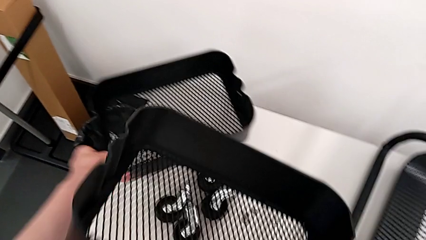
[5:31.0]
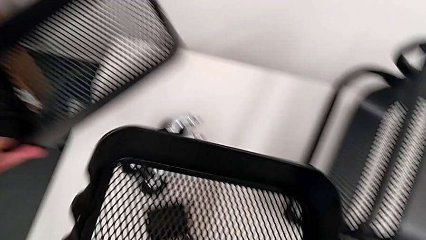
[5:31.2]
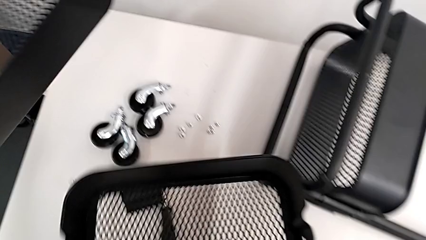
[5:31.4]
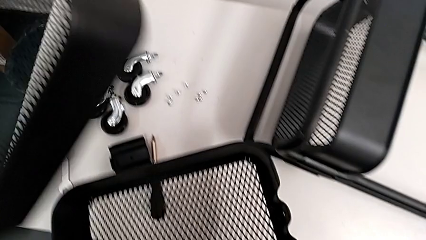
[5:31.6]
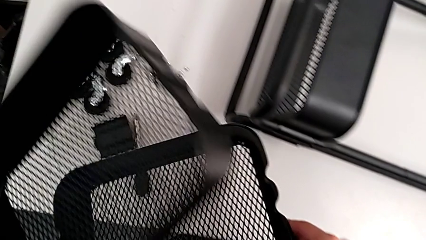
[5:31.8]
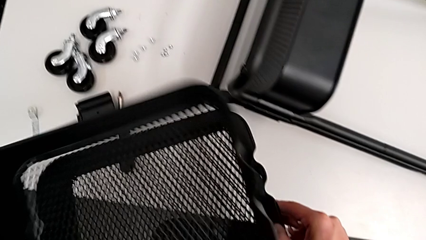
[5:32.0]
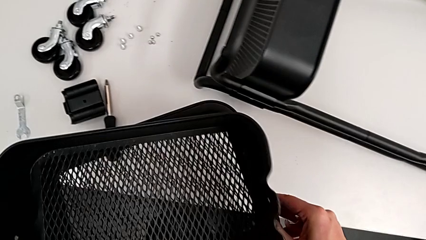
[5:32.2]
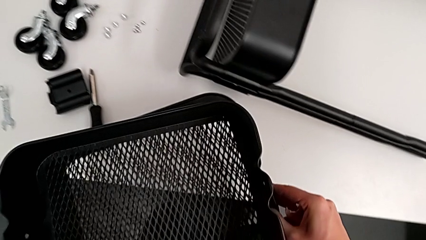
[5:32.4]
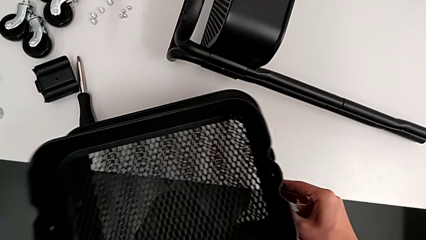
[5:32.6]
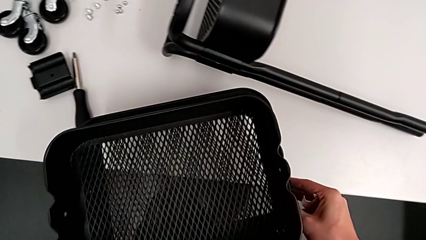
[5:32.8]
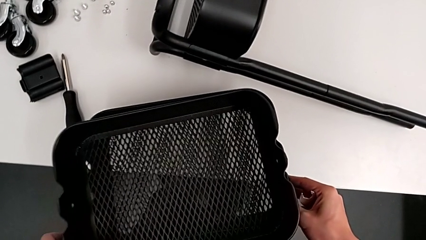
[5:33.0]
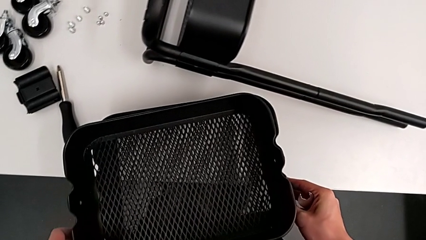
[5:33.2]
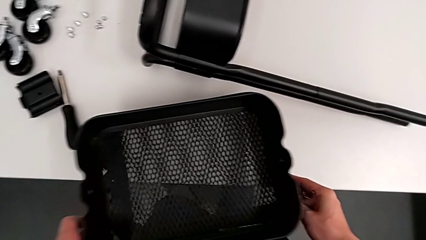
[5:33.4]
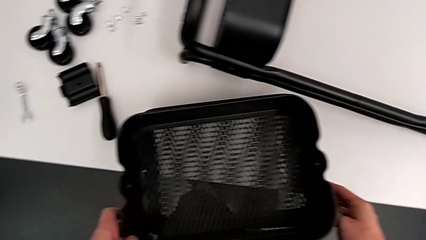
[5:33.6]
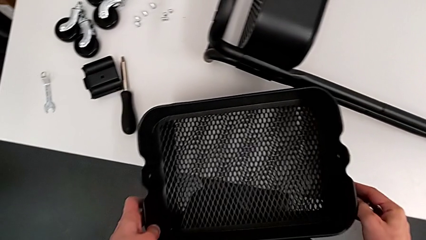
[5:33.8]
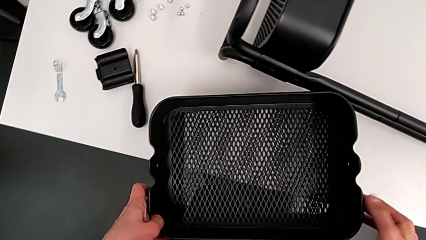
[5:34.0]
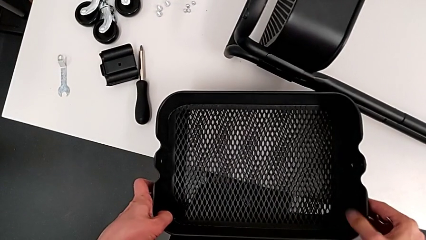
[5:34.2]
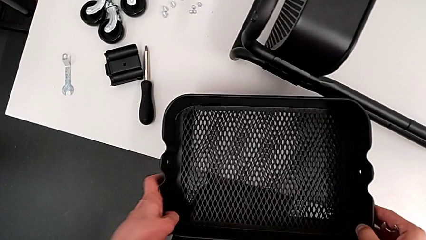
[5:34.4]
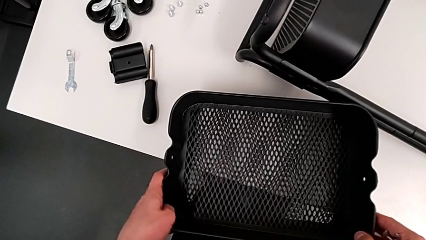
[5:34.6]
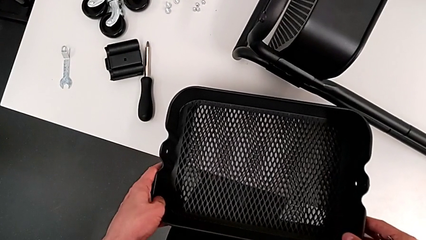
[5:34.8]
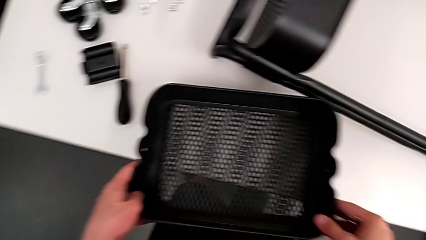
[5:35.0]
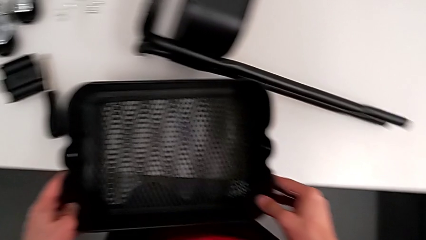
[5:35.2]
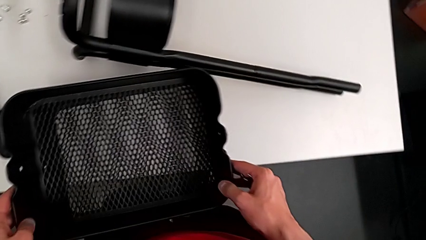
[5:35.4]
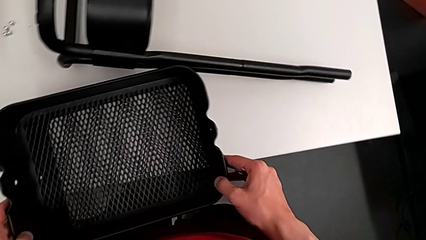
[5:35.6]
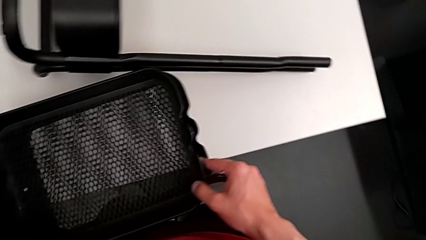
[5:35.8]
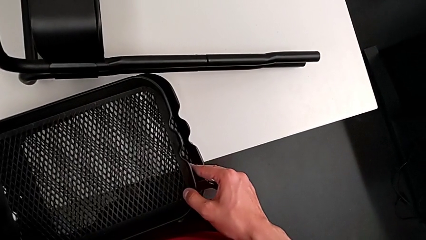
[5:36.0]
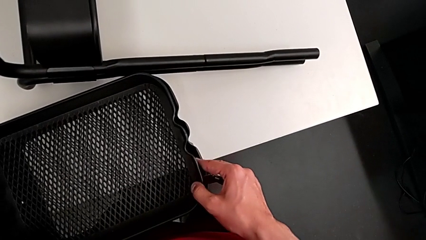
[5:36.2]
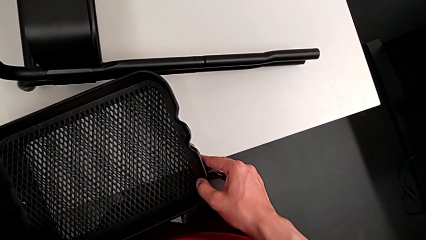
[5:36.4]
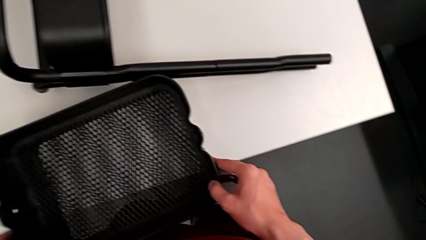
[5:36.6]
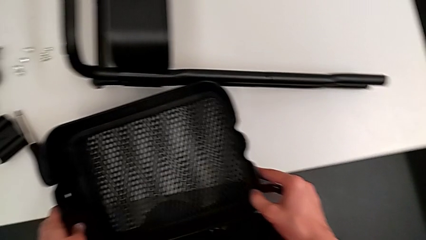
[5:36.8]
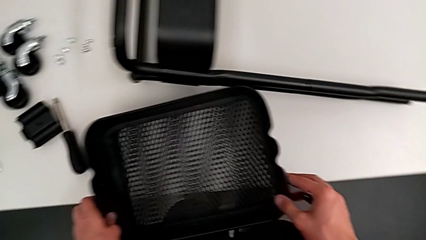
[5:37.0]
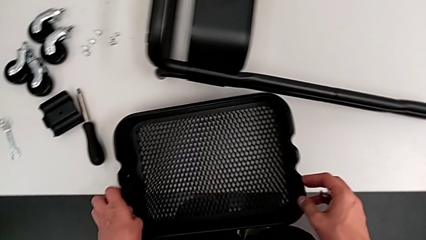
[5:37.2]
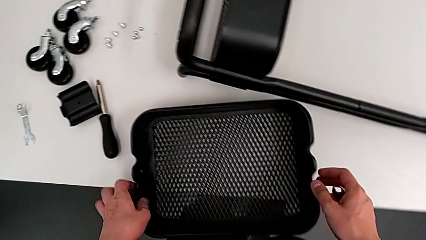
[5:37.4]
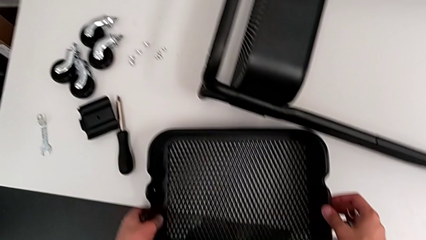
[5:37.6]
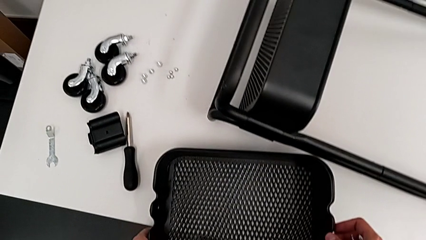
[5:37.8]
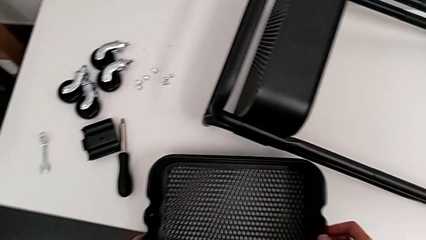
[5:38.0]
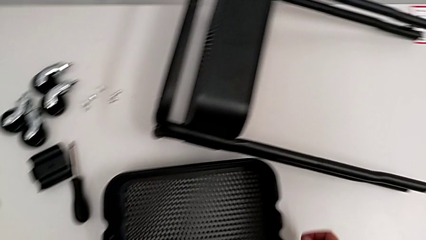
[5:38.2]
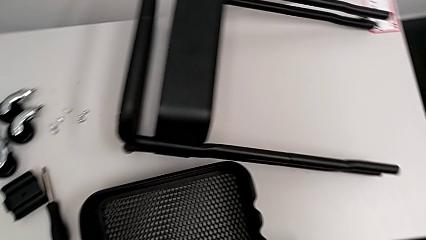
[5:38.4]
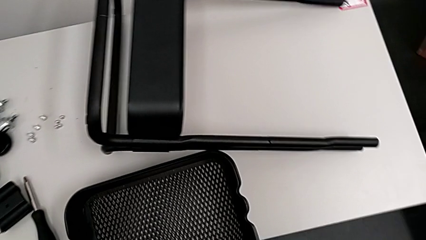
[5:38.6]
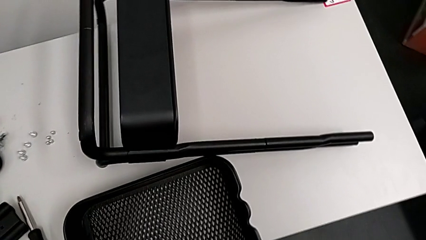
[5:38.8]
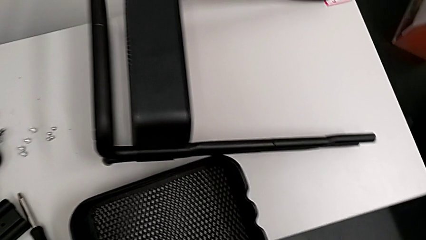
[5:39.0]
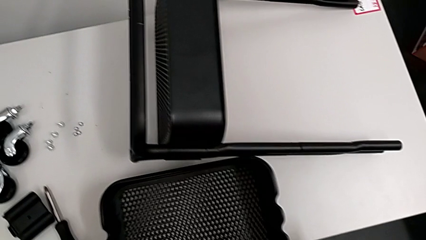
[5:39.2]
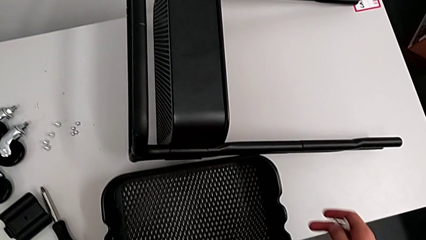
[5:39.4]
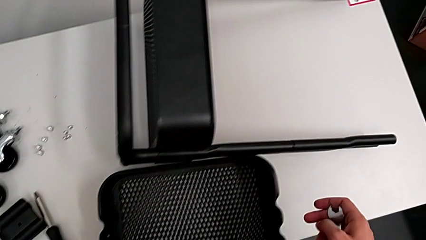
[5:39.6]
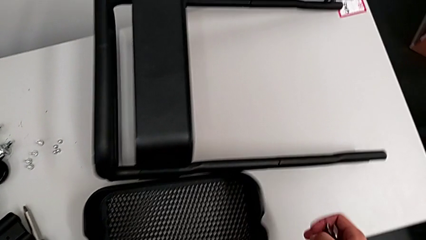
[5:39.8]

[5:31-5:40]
The camera wearer is removing the top and middle trays. They grab the grid tray, place the second grid tray, align it and insert the first grid tray.

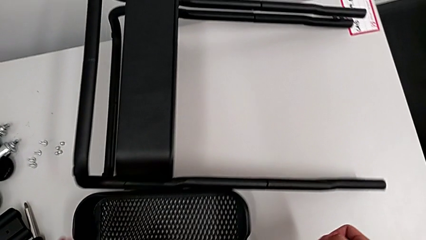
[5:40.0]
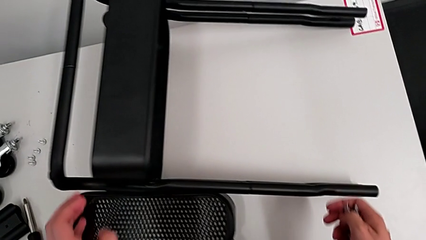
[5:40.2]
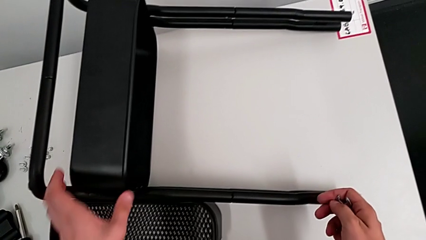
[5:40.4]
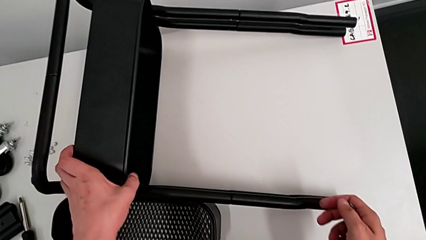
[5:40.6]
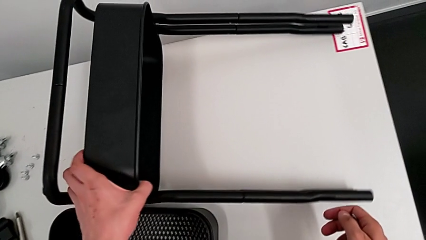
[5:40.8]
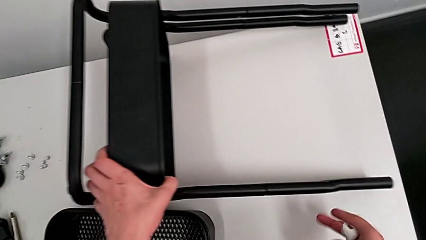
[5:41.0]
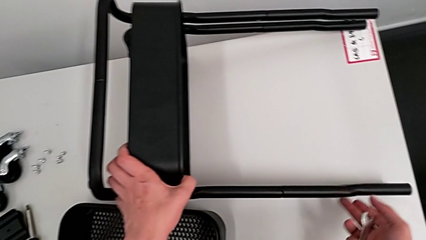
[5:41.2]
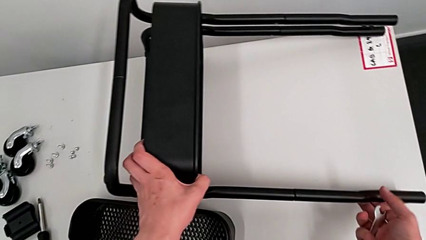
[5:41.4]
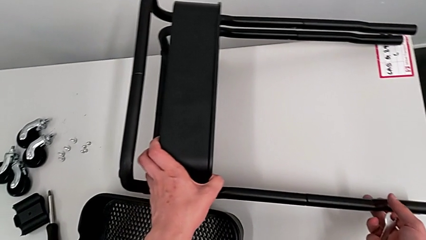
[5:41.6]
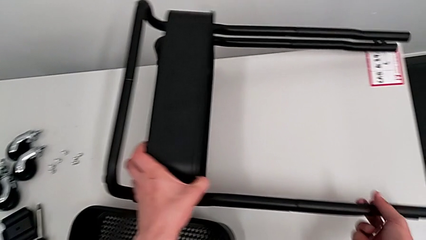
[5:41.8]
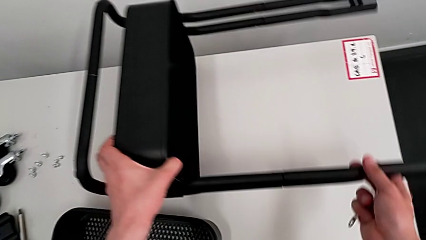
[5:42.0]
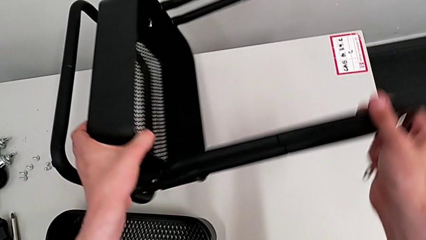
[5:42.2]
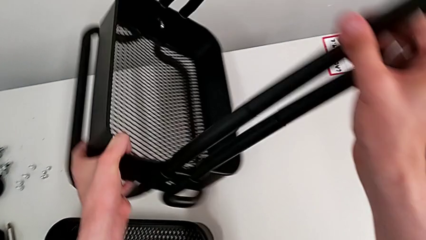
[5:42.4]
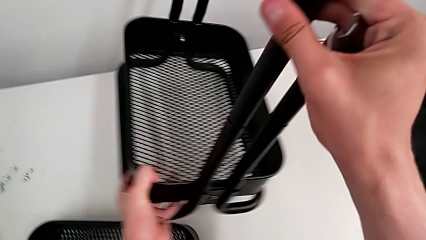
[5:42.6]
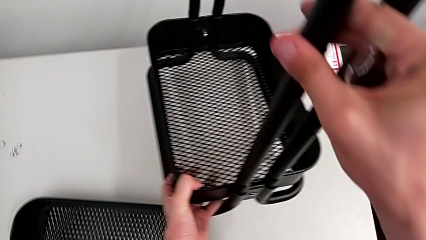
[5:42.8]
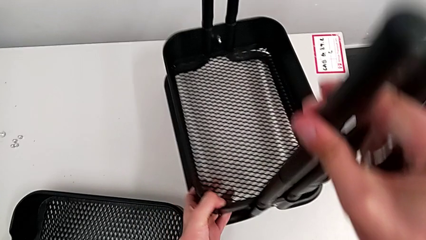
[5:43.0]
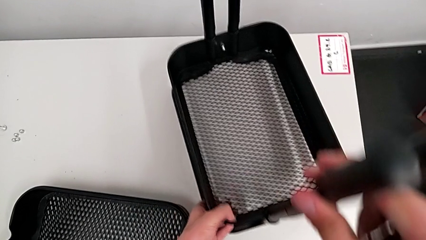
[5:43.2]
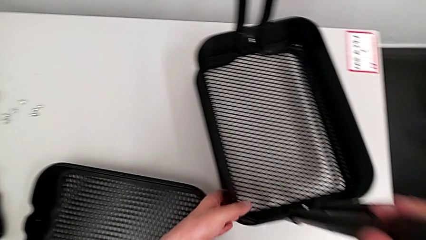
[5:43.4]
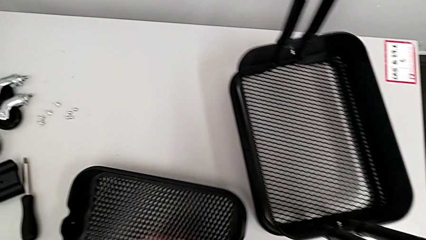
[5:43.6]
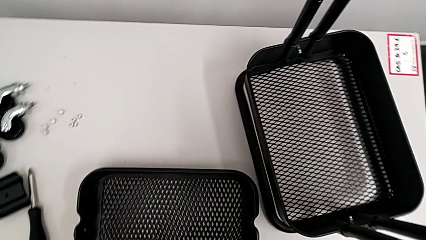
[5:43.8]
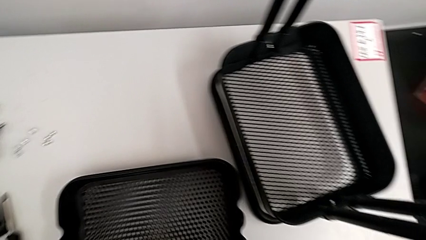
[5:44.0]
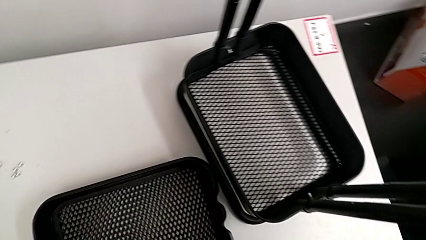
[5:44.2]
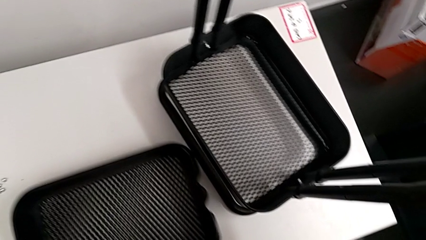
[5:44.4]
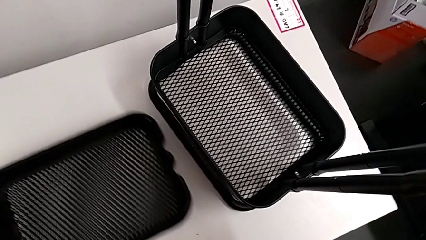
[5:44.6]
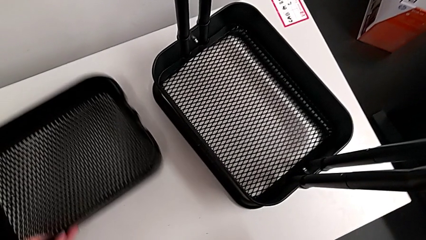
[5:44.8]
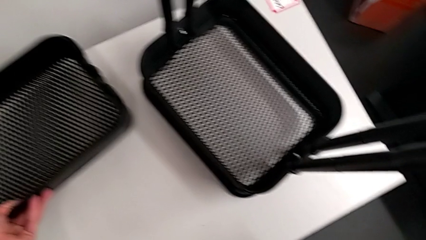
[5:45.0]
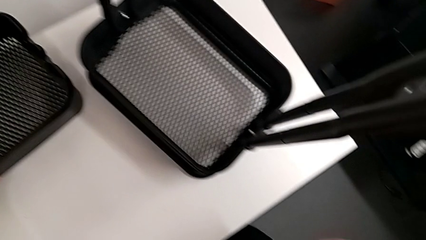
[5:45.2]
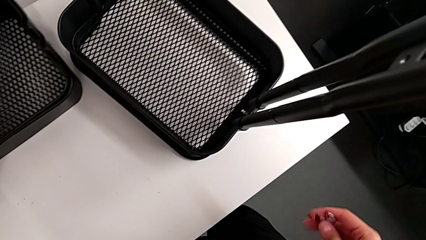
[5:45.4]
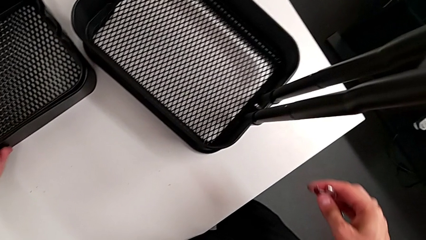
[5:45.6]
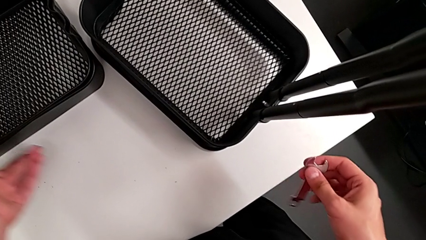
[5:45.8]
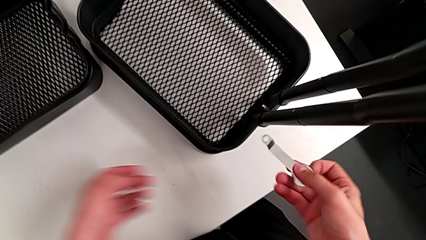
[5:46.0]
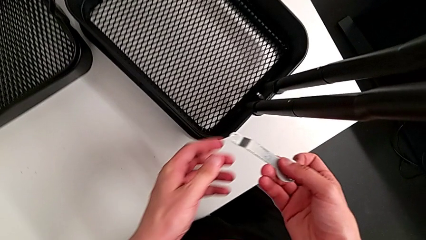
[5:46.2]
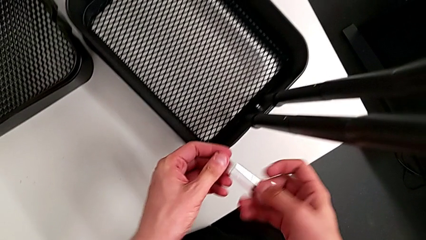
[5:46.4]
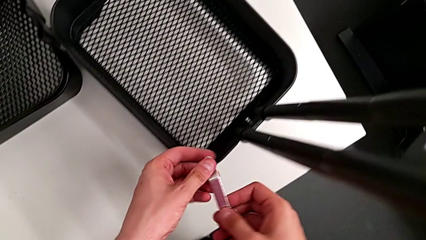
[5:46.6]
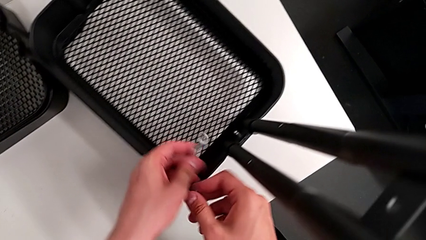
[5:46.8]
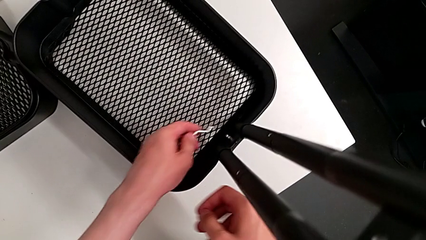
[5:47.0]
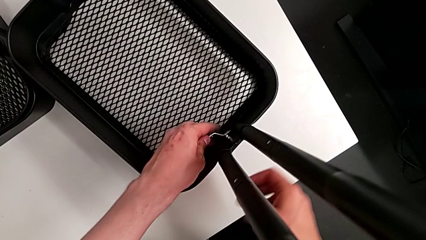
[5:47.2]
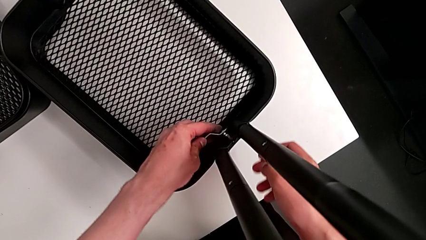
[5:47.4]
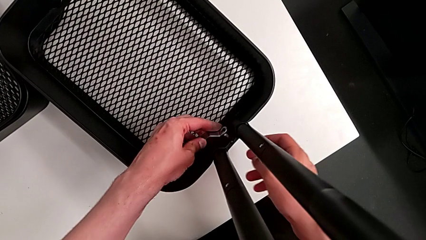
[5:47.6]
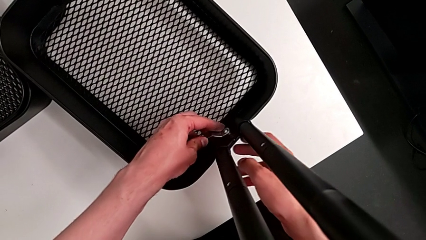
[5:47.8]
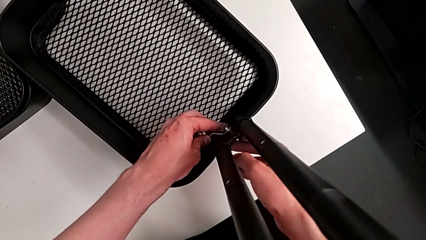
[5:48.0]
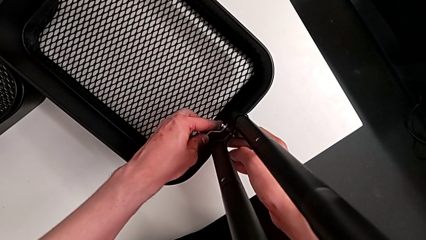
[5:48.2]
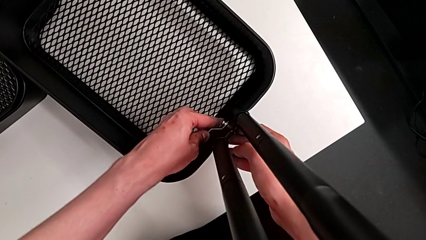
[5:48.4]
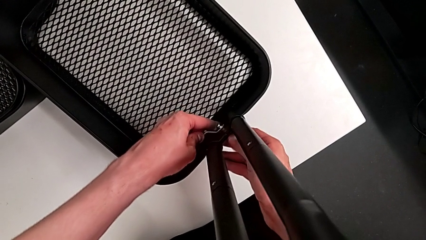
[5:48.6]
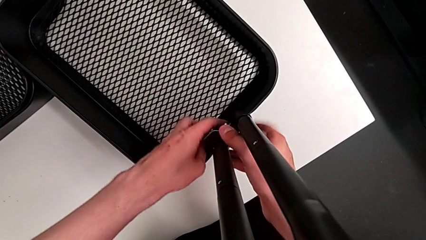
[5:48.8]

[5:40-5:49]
The camera wearer is unscrewing the bracket of the bottom tray. They grab the utility cart, approach it, rotate it, place the second grid tray, approach the fifth hexagon cap nut and insert it.
